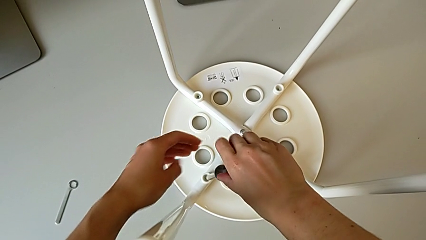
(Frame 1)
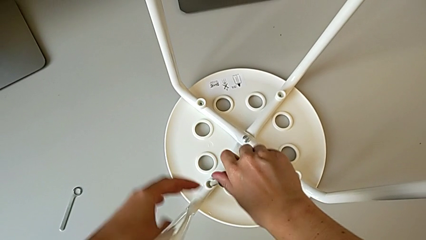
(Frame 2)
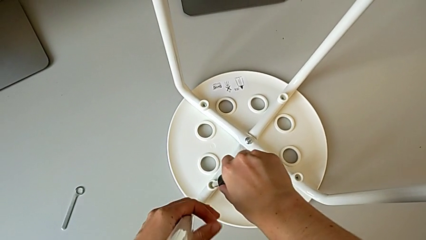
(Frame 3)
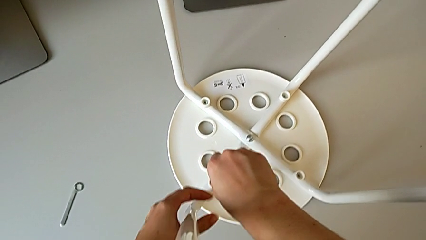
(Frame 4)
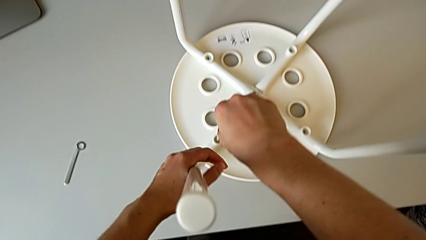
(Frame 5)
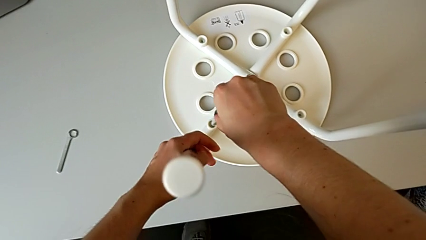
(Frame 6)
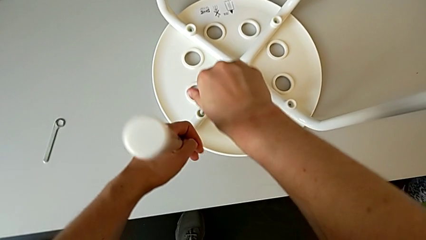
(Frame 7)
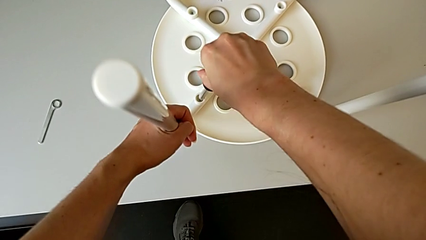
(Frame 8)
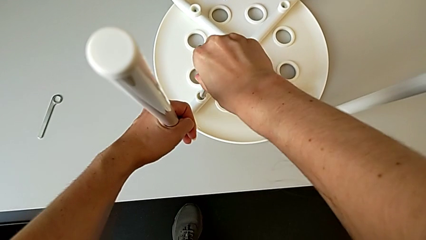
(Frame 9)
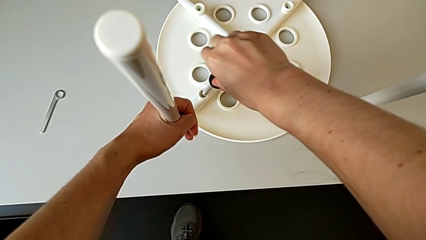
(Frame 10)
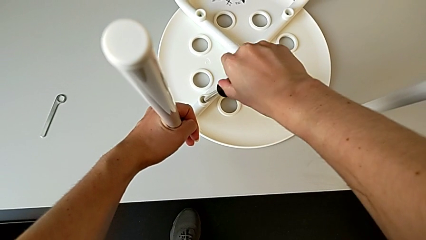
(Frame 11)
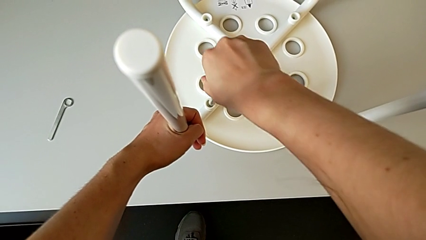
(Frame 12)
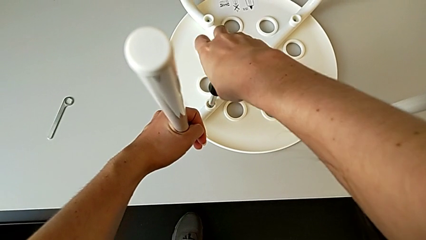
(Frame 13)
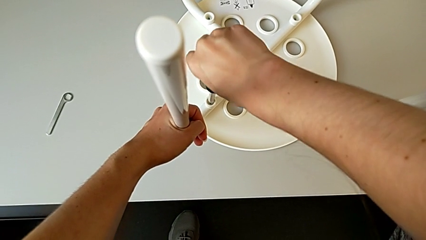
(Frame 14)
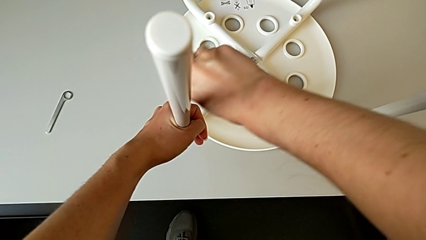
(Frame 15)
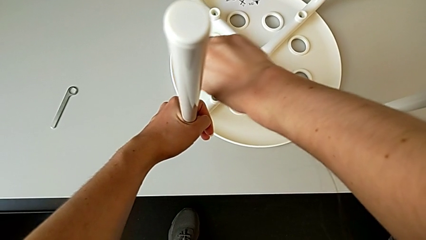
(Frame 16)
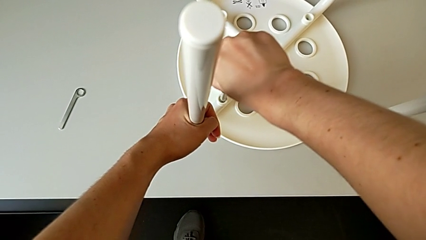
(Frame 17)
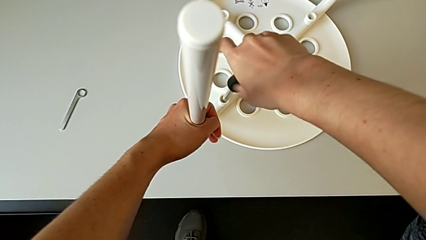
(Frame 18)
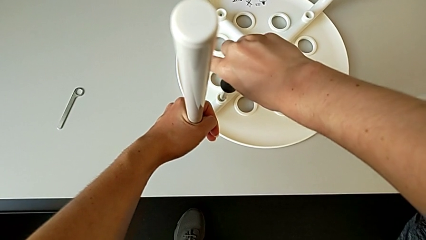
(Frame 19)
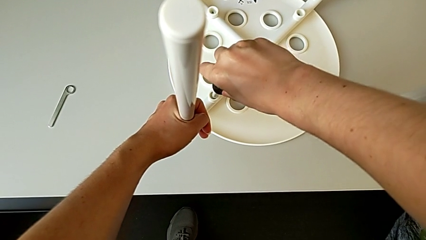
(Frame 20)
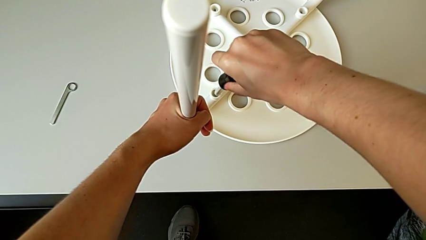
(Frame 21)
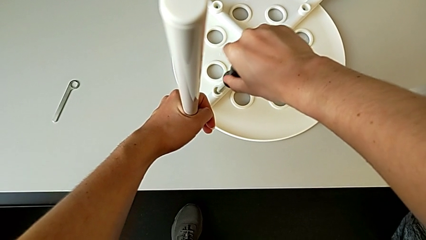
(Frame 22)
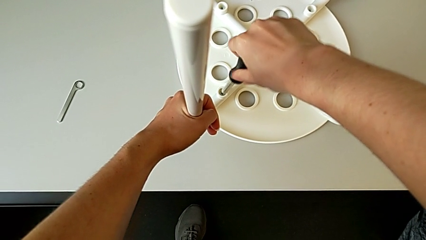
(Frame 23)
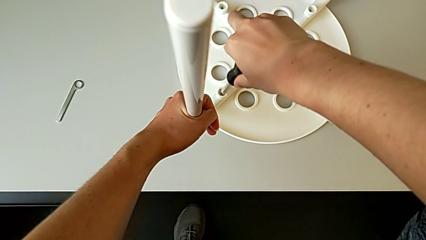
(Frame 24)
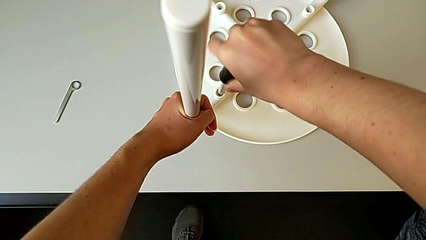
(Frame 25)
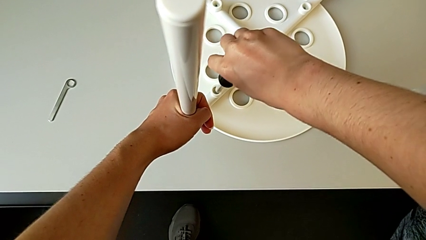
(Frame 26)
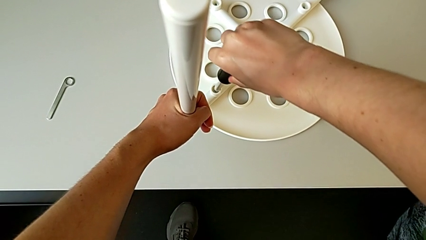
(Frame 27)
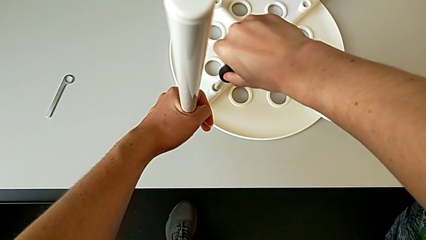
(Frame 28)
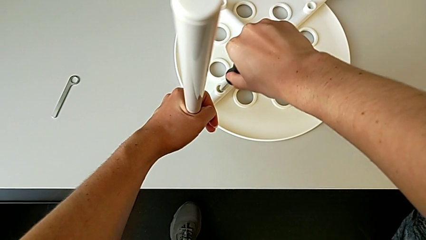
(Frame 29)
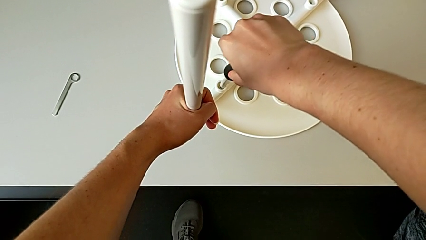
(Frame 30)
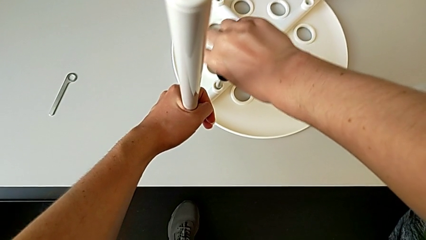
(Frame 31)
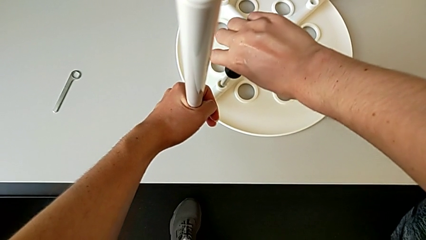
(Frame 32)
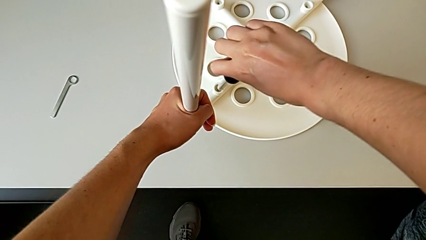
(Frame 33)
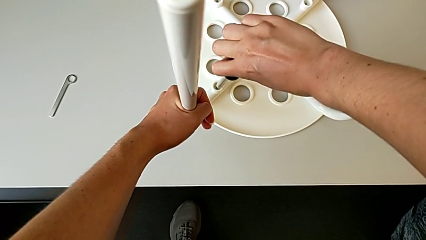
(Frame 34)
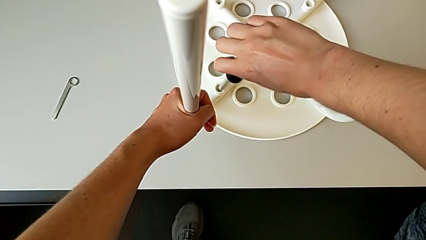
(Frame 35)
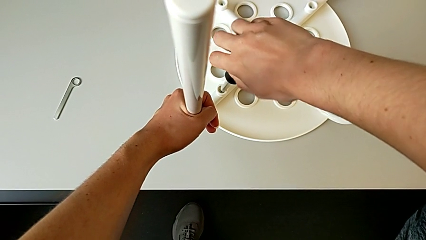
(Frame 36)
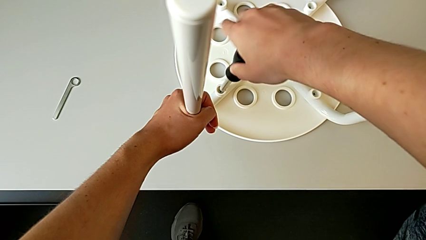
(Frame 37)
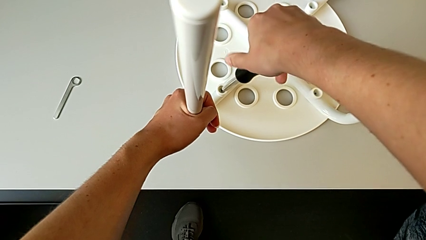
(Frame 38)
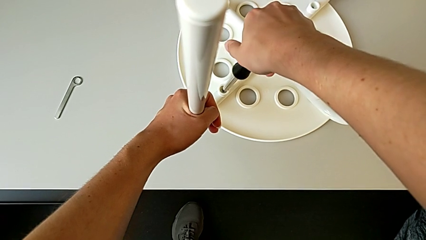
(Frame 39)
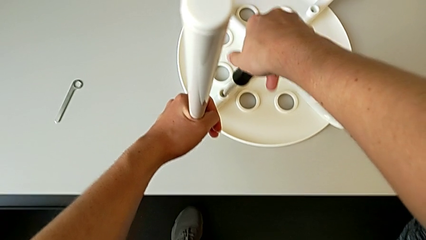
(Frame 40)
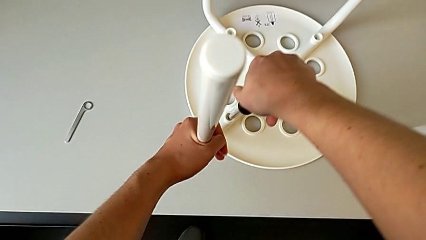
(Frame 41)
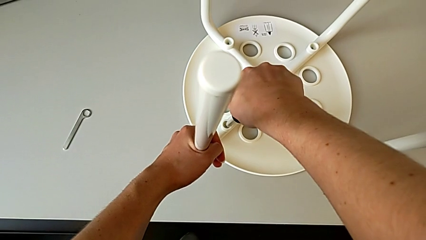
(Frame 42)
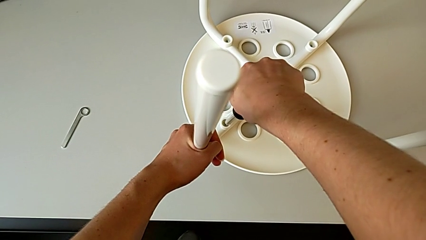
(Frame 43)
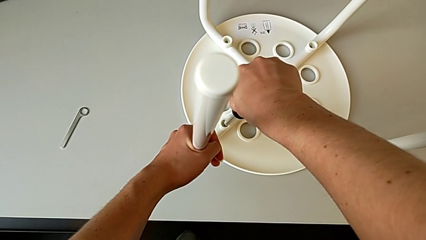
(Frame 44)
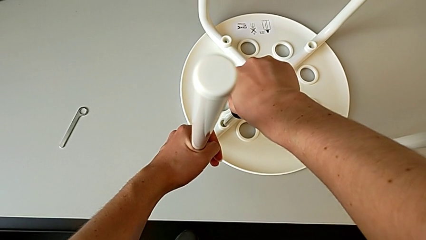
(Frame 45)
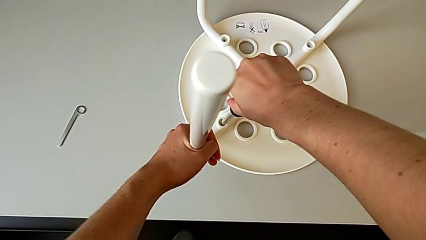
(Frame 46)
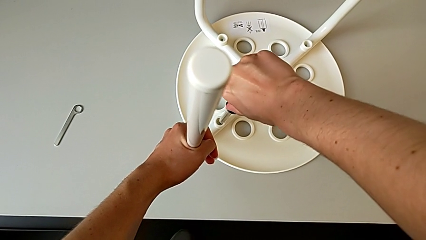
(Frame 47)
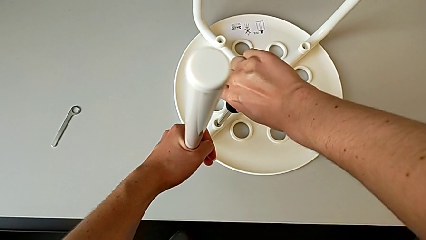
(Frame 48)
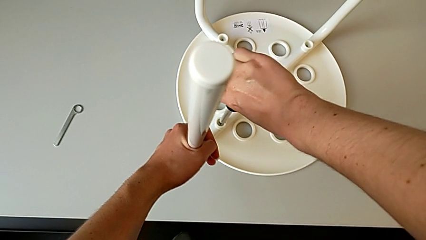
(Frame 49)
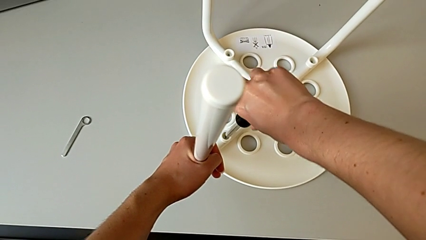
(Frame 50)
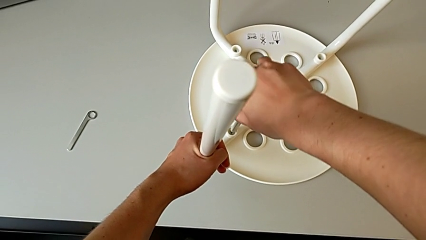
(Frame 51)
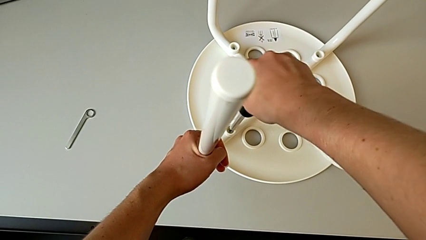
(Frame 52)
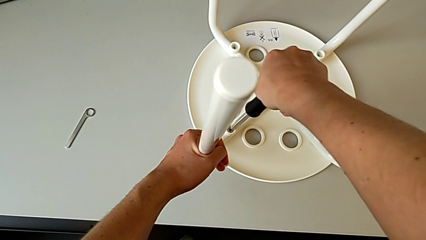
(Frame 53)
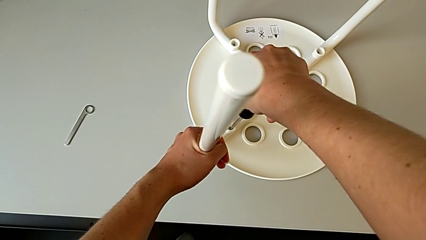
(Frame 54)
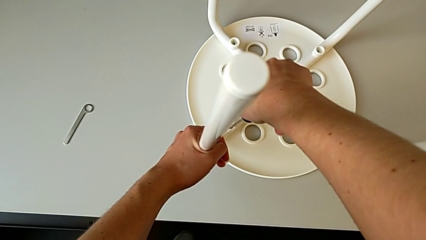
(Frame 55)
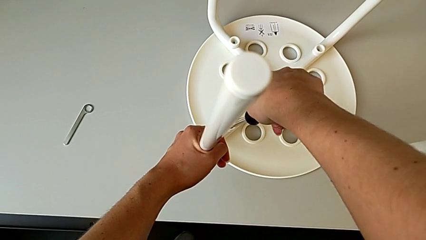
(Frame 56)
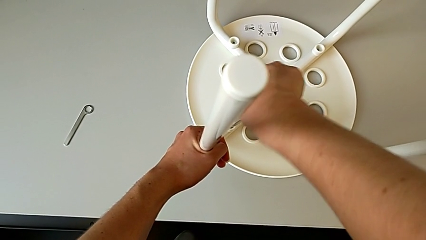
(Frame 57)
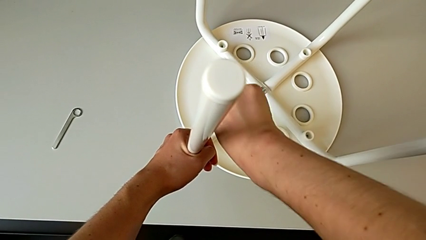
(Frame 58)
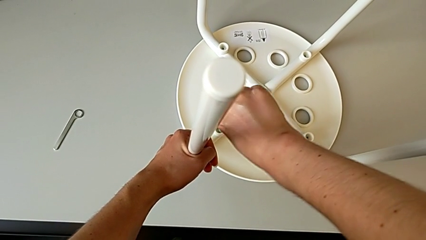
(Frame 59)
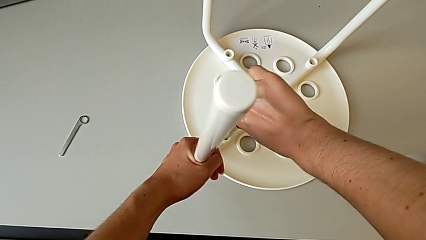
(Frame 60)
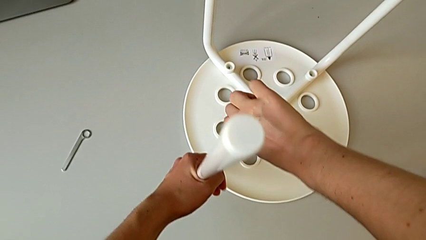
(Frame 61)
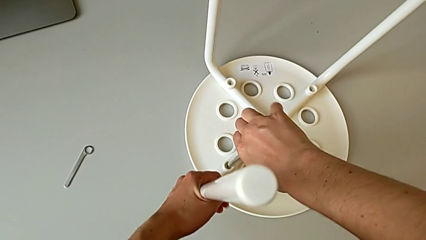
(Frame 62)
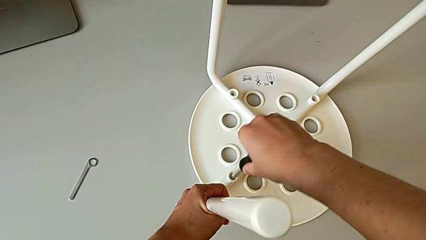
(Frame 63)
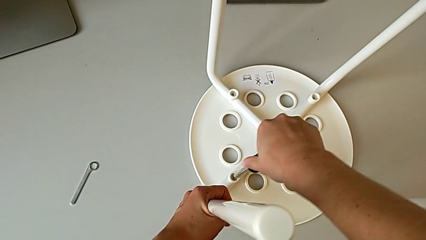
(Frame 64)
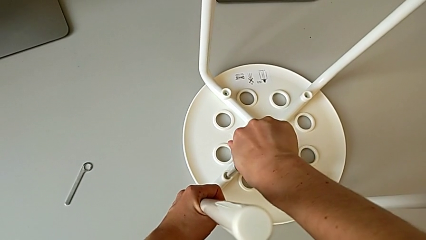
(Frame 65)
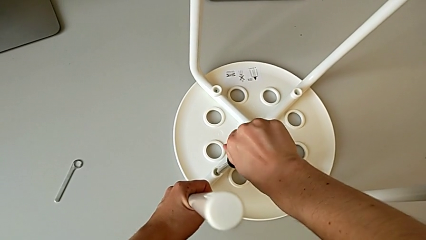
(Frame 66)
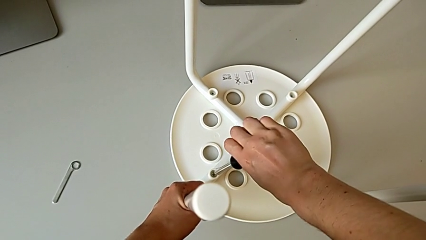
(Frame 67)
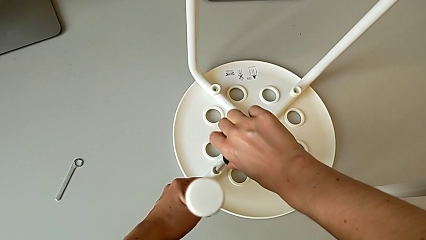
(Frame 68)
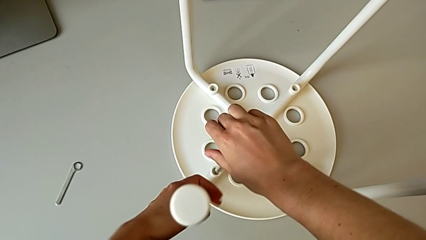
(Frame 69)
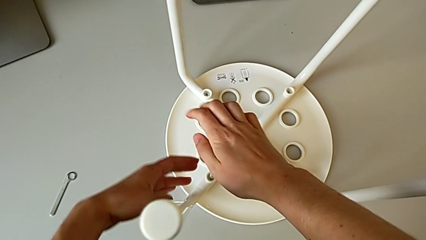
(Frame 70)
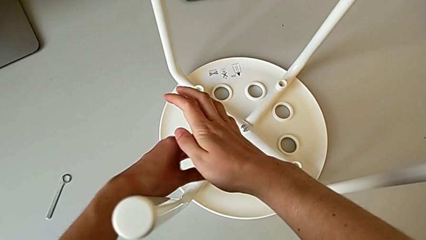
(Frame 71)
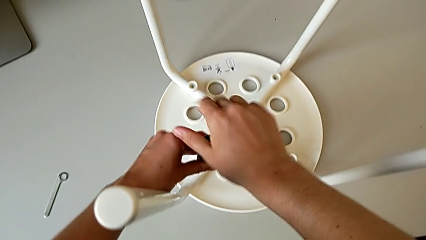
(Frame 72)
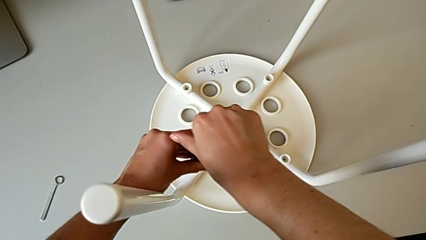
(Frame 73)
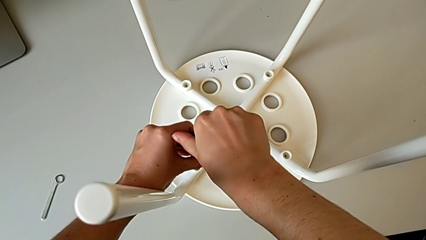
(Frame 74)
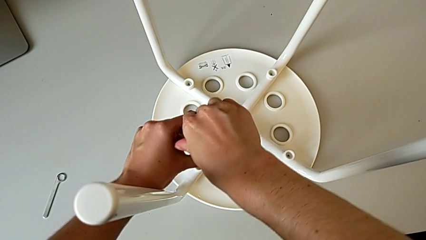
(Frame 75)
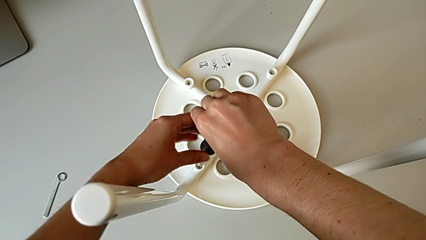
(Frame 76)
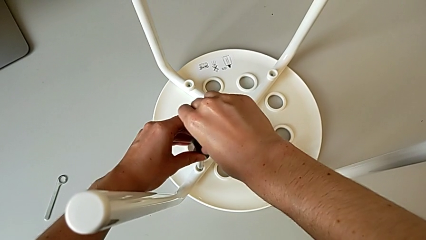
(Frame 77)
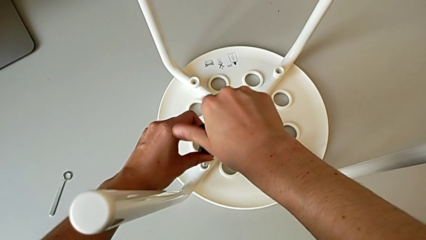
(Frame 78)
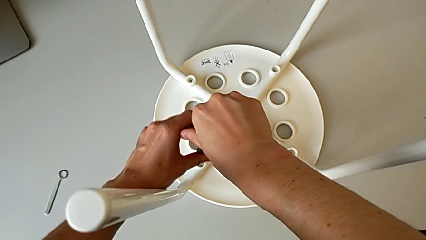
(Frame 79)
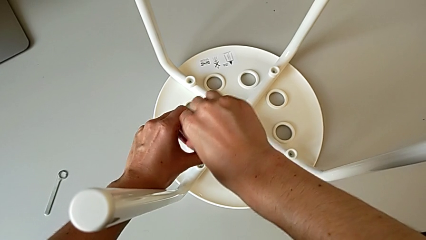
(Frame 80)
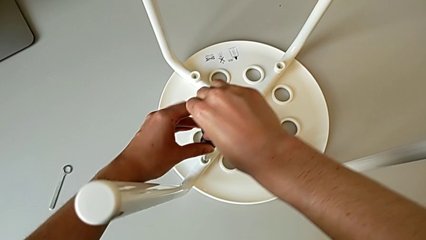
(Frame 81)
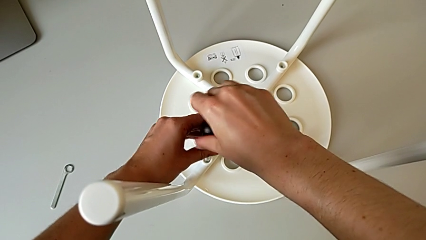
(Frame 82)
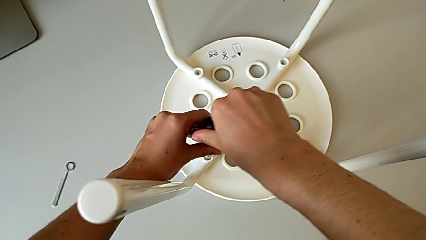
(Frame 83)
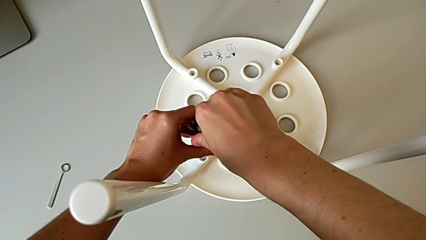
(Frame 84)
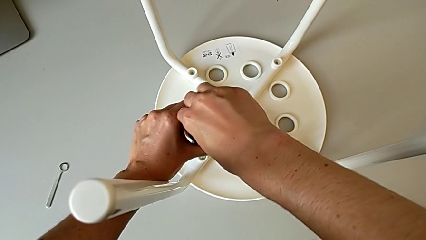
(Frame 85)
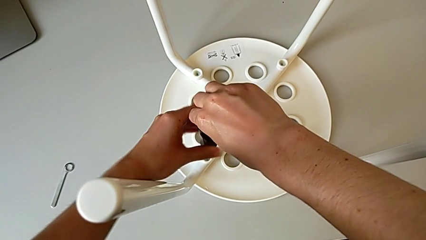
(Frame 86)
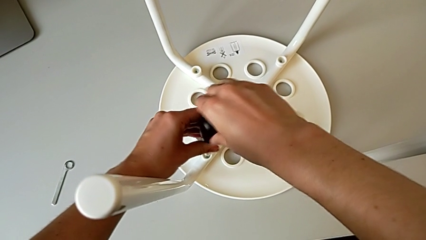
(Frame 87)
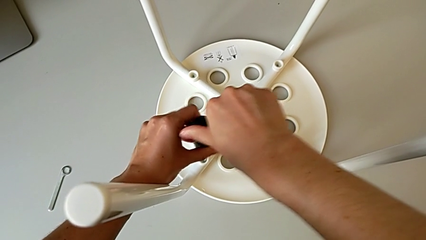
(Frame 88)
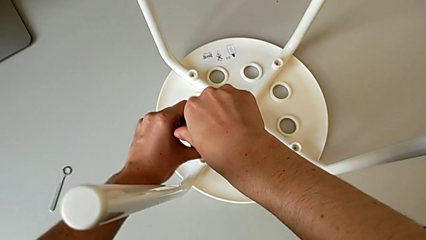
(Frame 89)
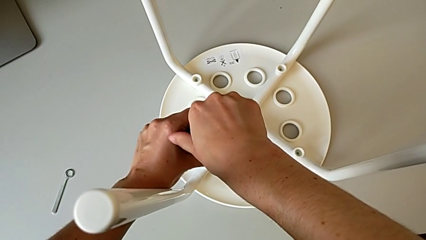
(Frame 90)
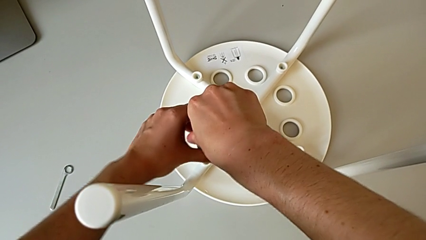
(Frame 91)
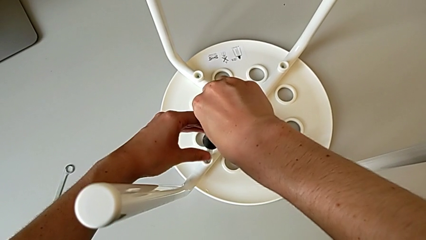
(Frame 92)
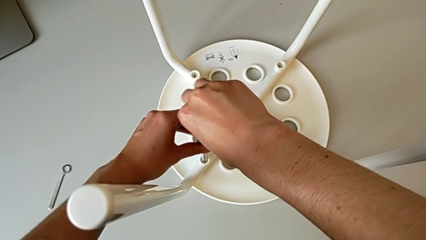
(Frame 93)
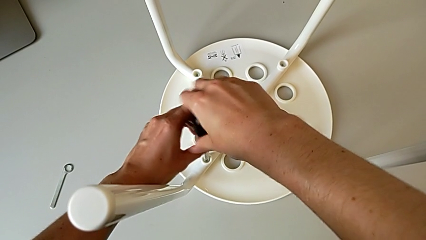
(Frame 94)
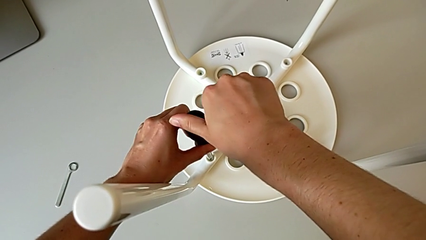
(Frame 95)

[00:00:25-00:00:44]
The camera wearer is unscrewing the first screw. They wrongly unscrew the first screw, grab the leg, wrongly unscrew the first screw, hold the leg and begin to unscrew the first screw.
